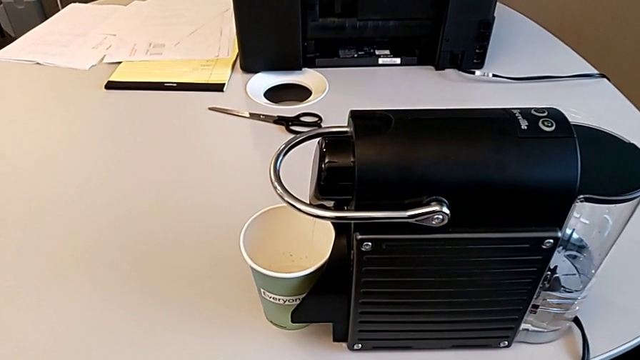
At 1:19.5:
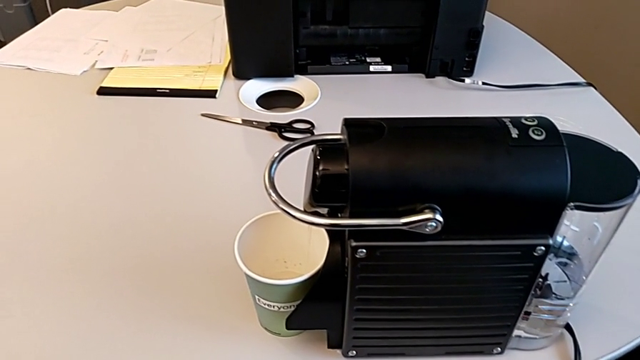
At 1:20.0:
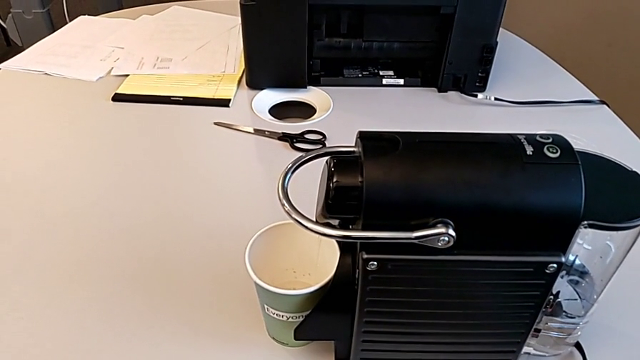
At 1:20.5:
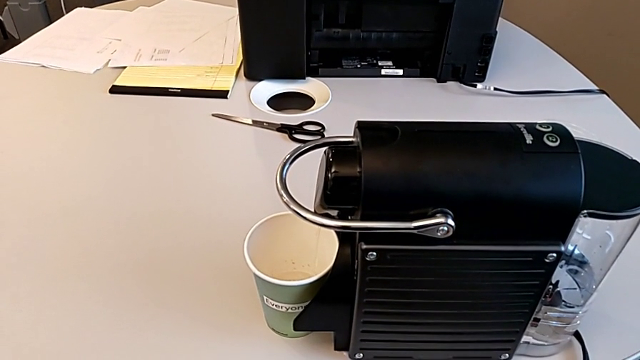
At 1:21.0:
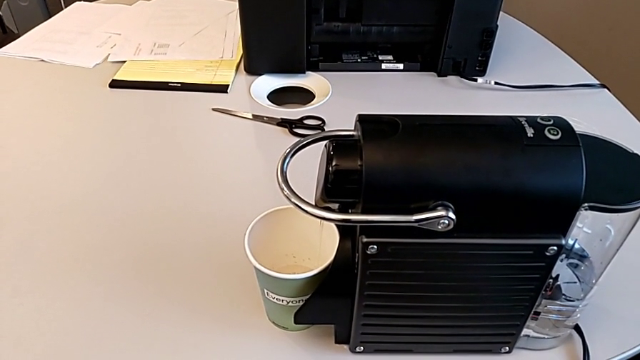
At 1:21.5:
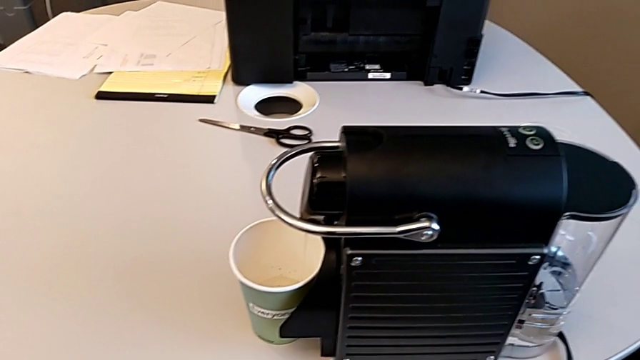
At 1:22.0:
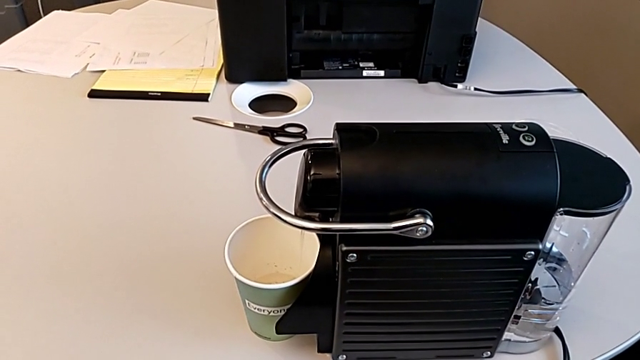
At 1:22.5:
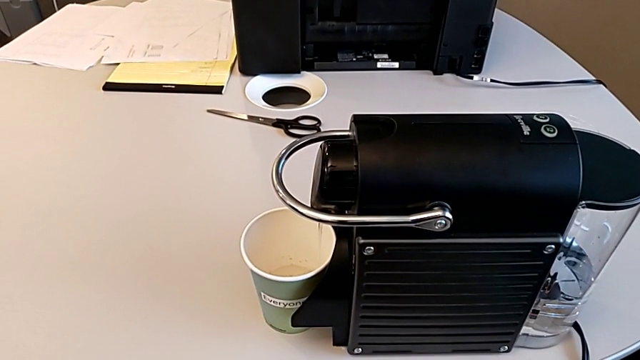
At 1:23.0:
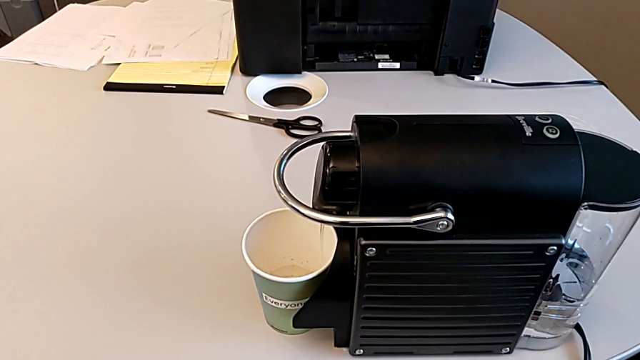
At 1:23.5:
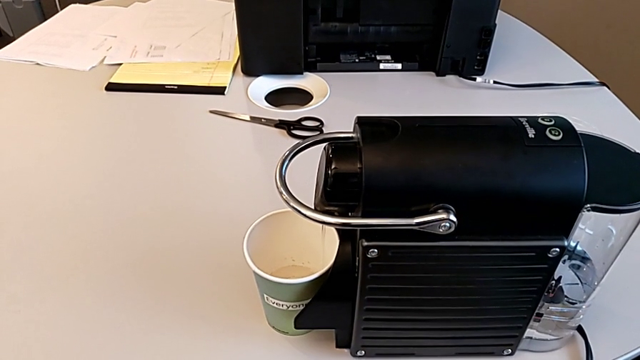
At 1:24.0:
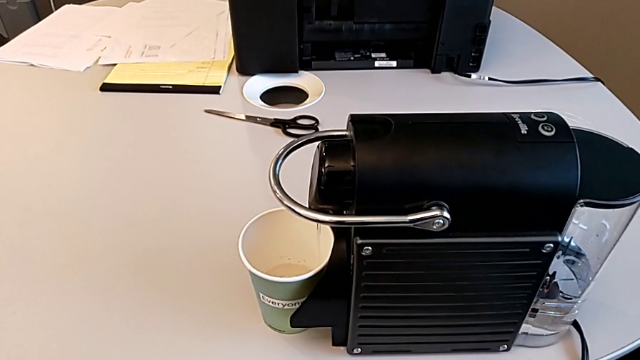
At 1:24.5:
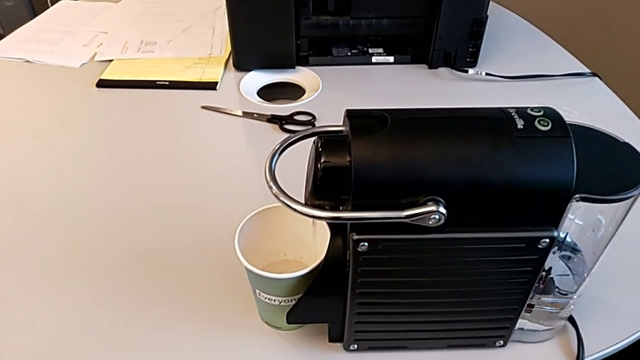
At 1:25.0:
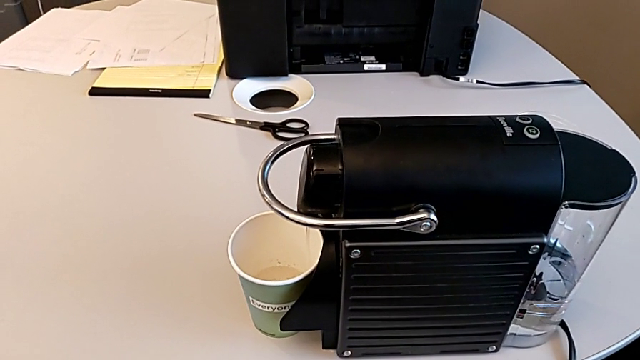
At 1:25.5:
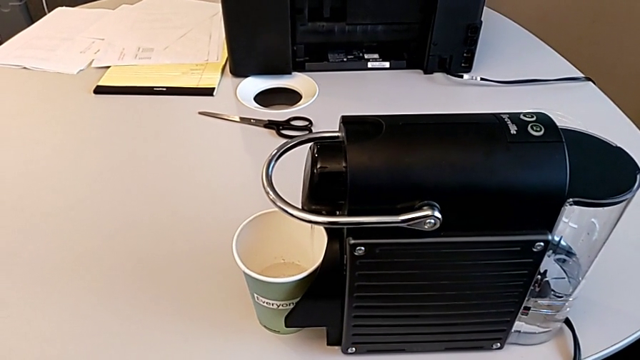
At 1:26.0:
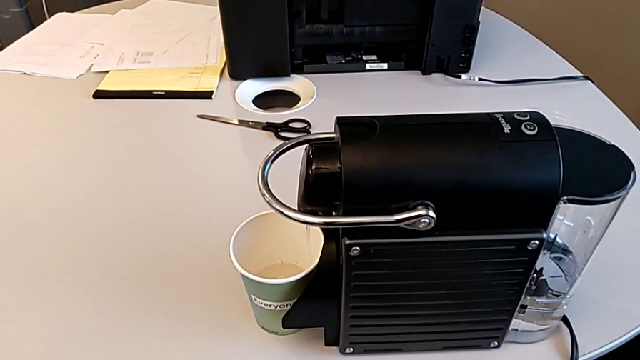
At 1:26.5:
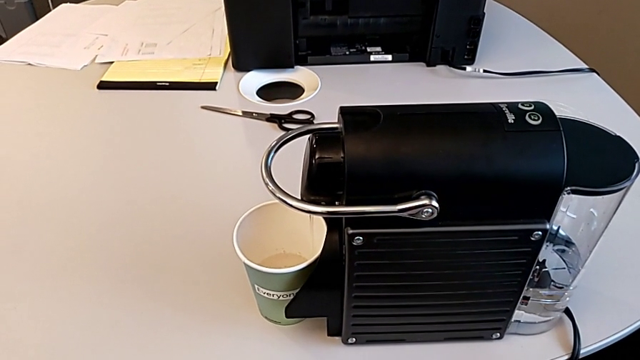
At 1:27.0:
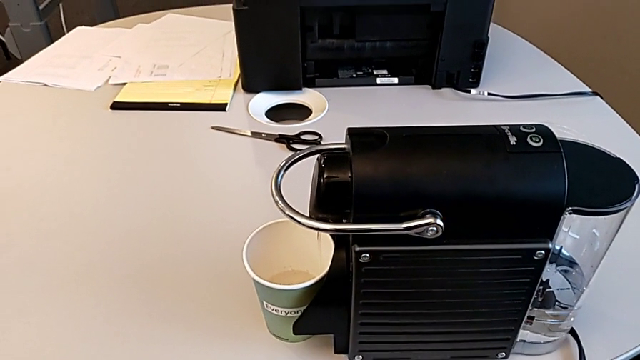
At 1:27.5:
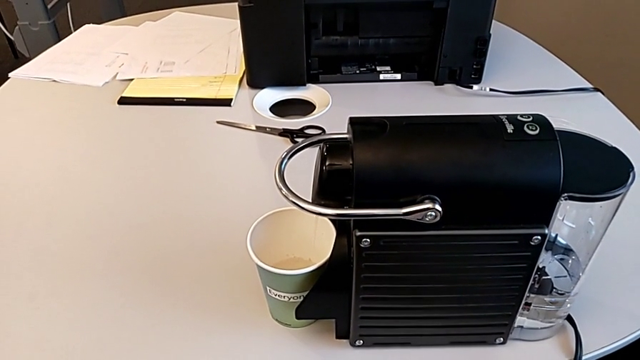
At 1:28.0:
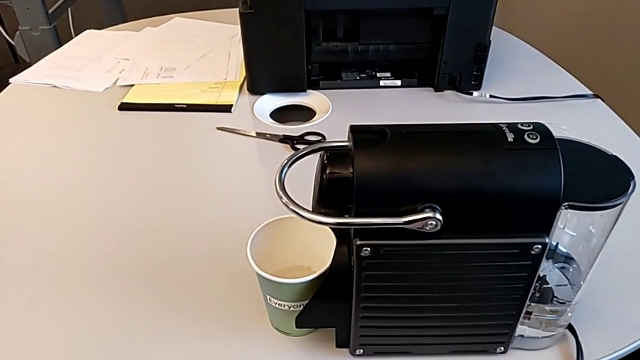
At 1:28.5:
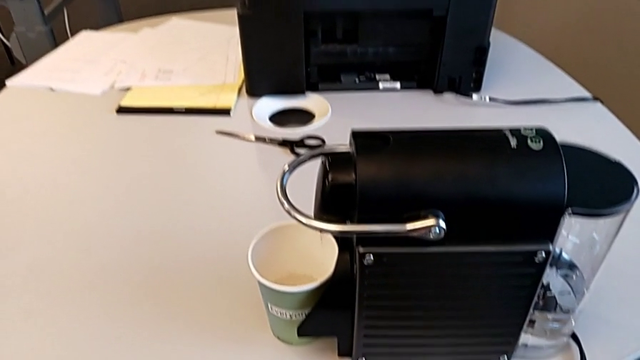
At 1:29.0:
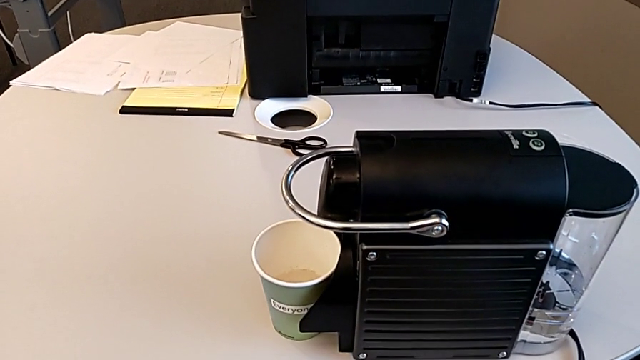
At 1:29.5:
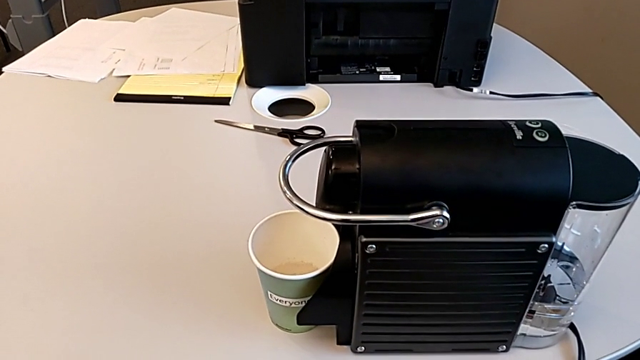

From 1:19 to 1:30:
The camera wearer is brewing a cup of coffee. They keep loading the cup.

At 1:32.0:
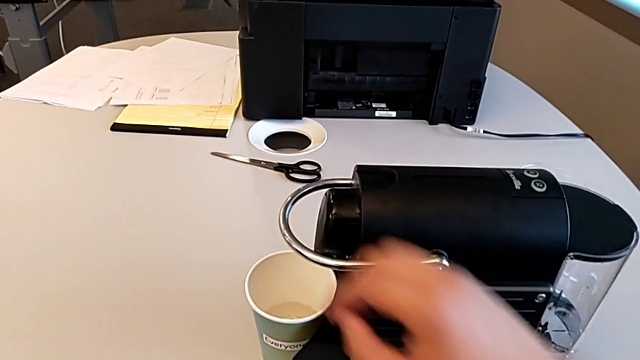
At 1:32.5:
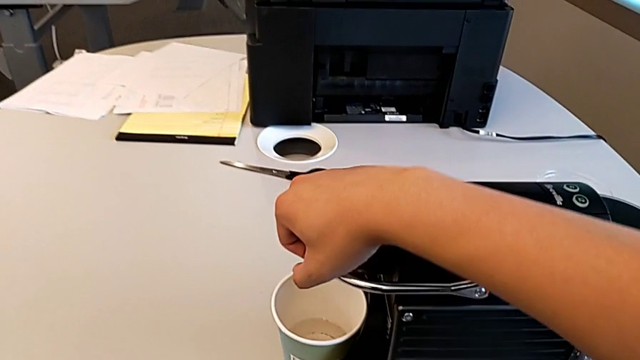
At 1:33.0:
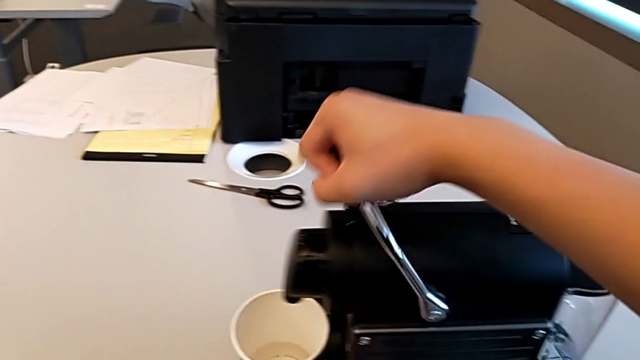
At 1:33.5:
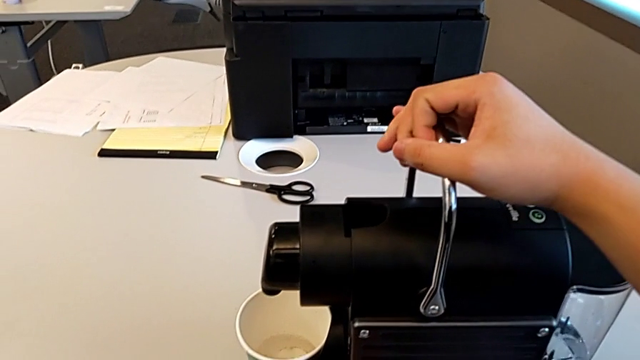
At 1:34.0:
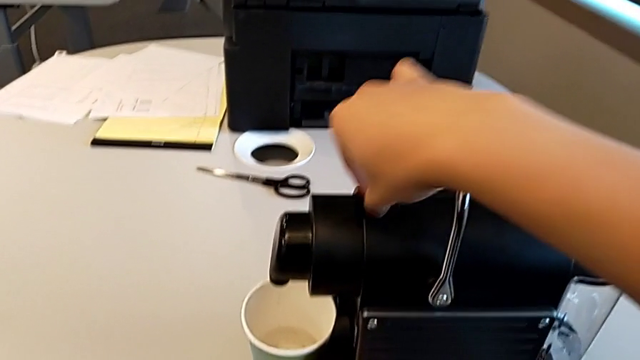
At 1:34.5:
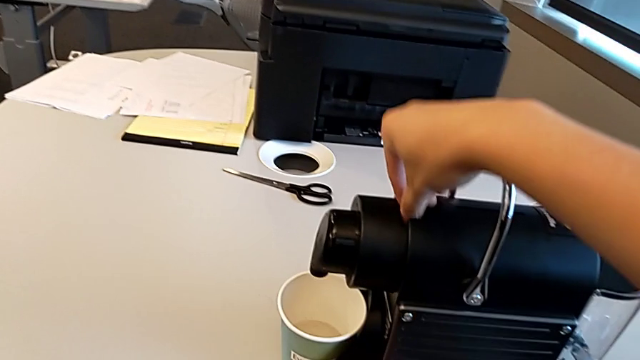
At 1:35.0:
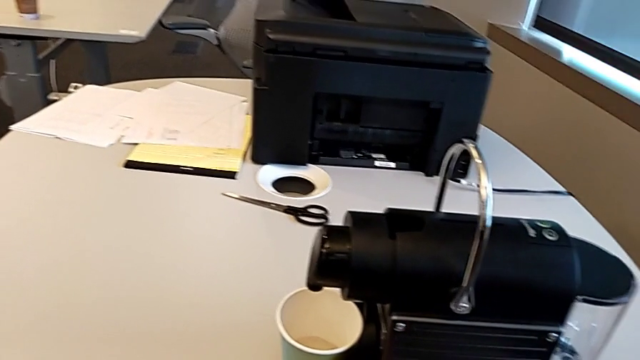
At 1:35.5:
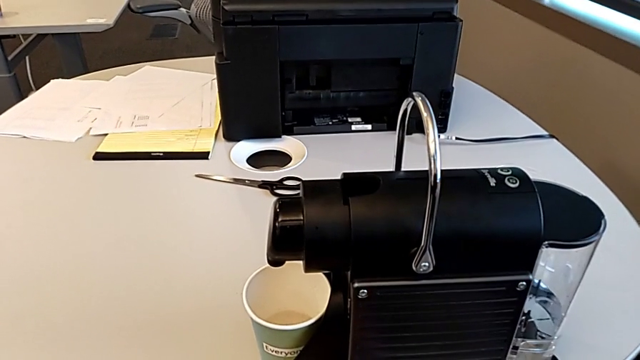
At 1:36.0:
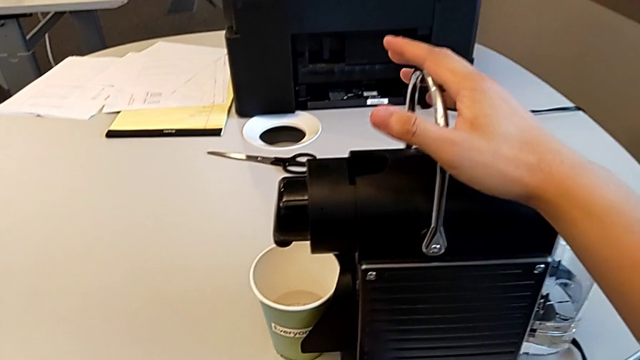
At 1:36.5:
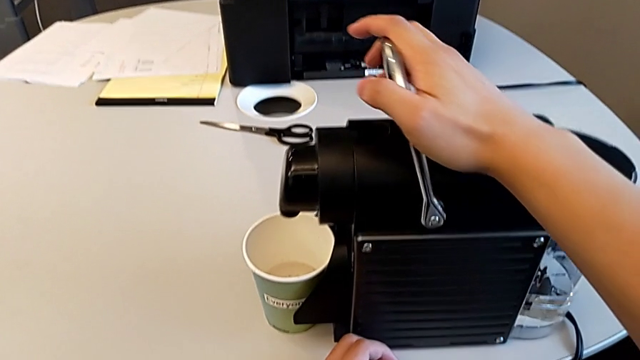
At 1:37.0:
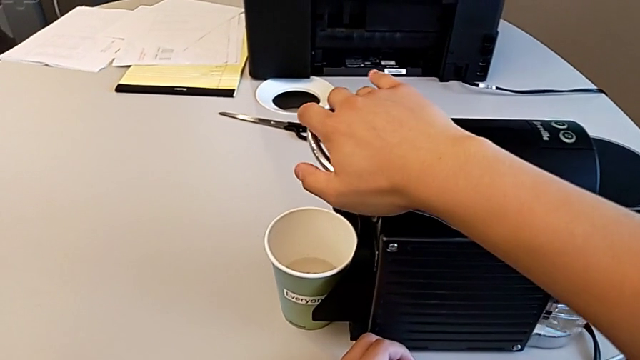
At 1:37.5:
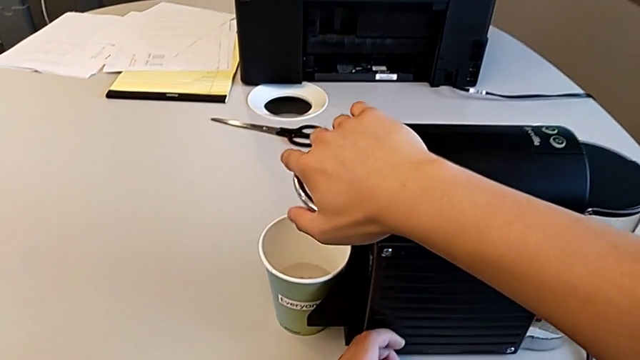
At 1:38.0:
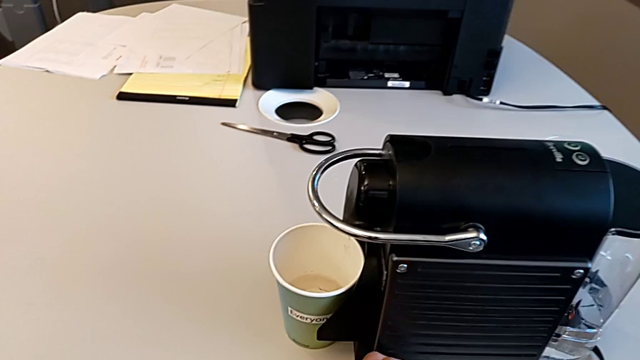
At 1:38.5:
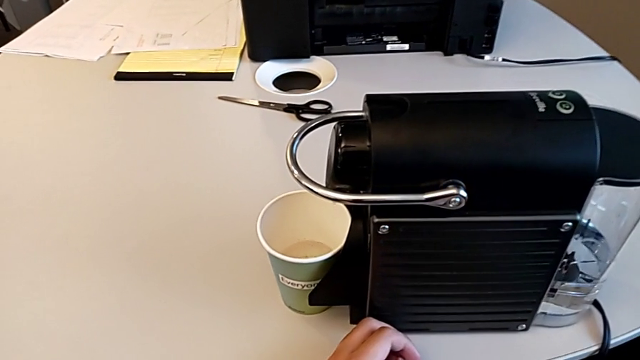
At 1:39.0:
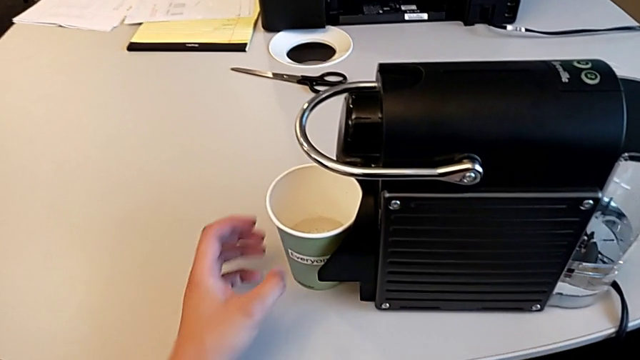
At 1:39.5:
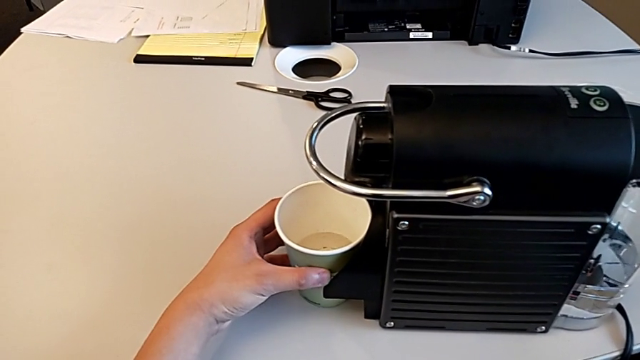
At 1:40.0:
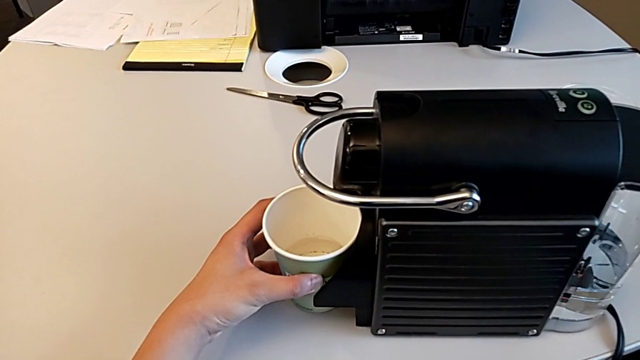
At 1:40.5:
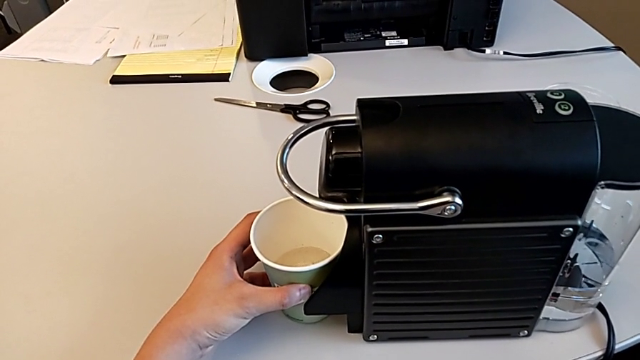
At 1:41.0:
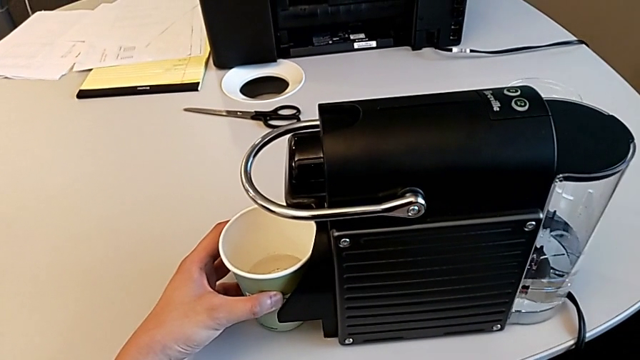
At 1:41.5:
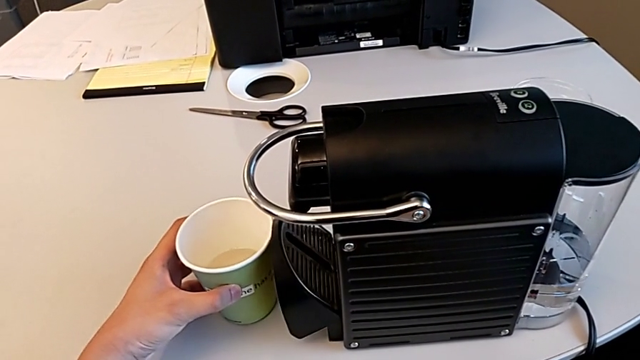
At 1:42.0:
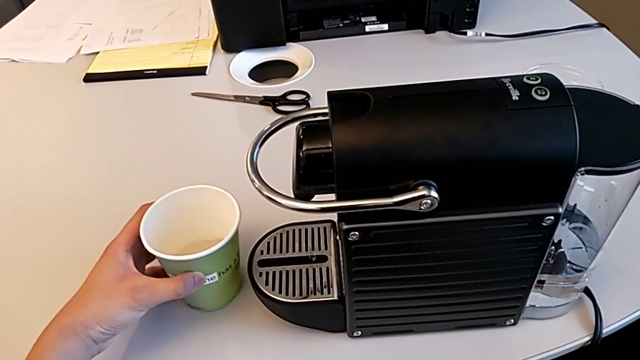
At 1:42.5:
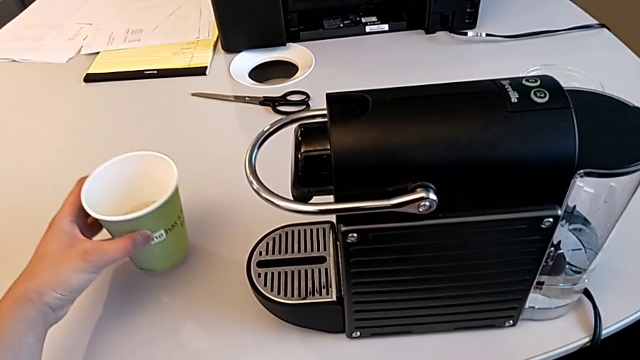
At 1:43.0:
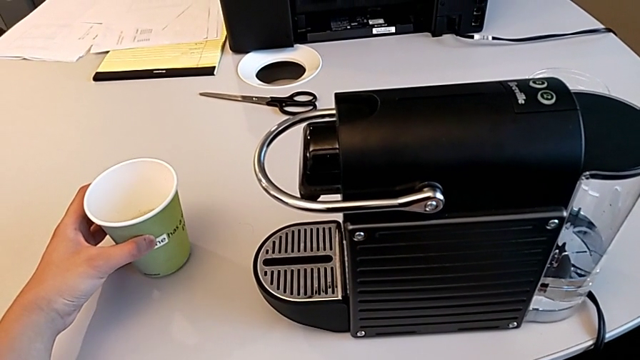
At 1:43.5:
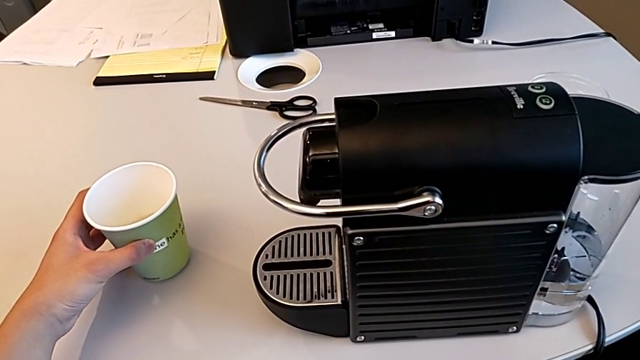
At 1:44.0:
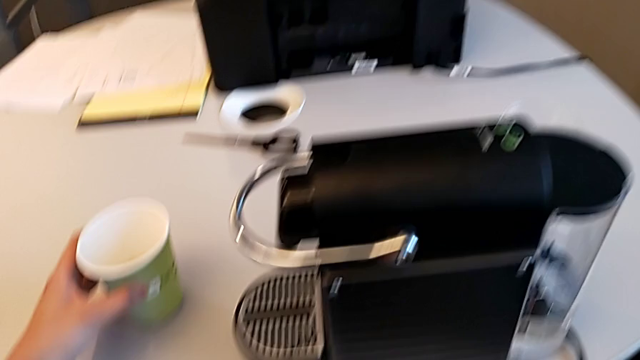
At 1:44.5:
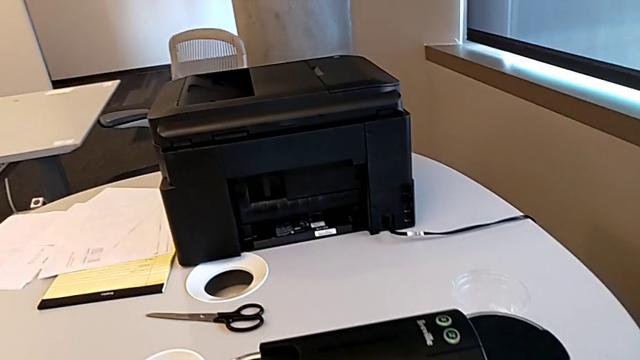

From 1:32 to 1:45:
The camera wearer is emptying the container of capsules. They approach the lever, lift it, withdraw the coffee capsule and push the lever, all with the right hand. They grab the cup with the left hand and withdraw it with the left hand.
